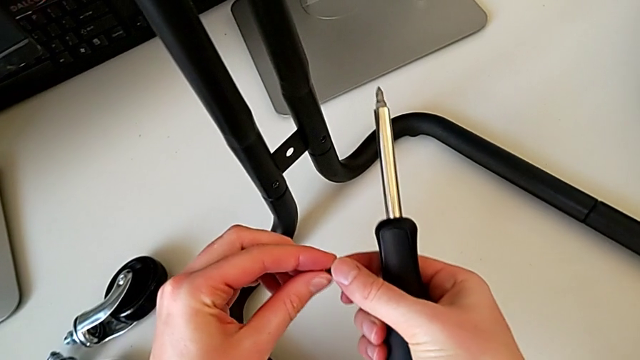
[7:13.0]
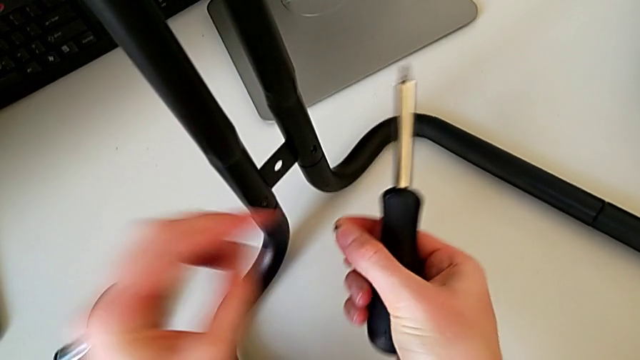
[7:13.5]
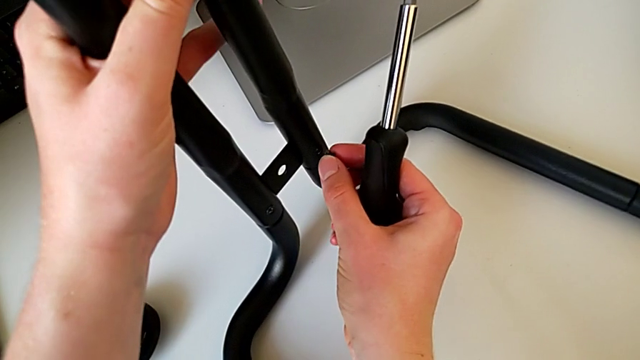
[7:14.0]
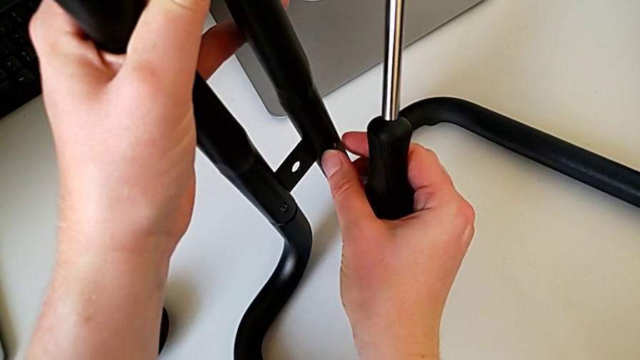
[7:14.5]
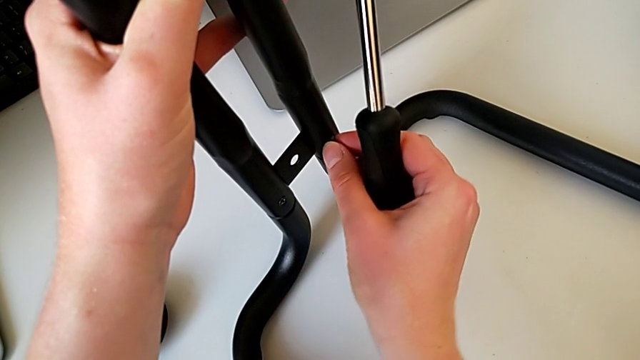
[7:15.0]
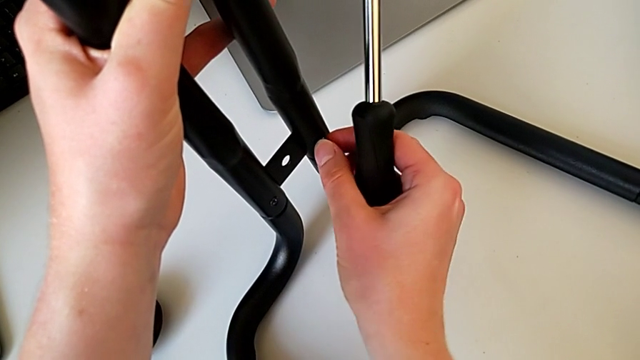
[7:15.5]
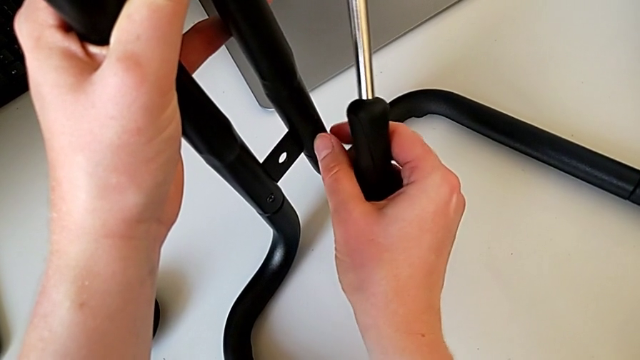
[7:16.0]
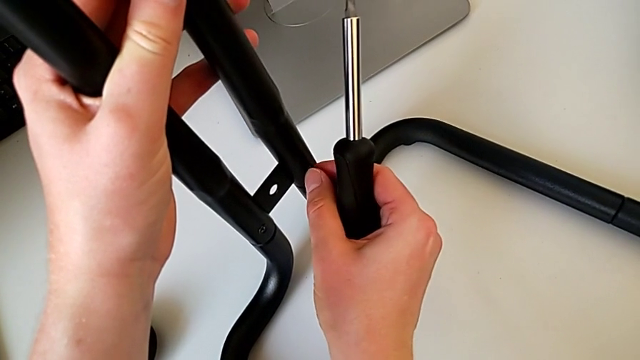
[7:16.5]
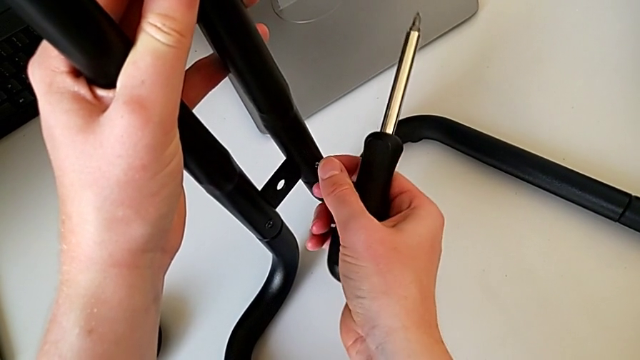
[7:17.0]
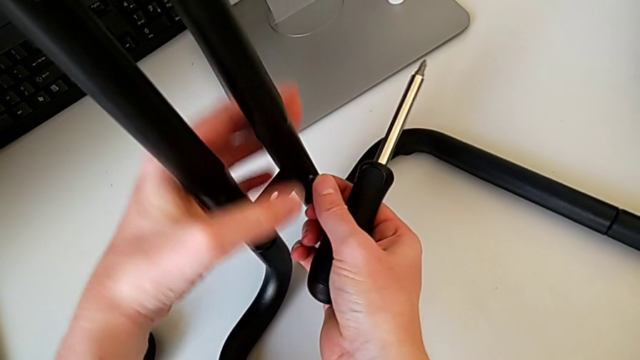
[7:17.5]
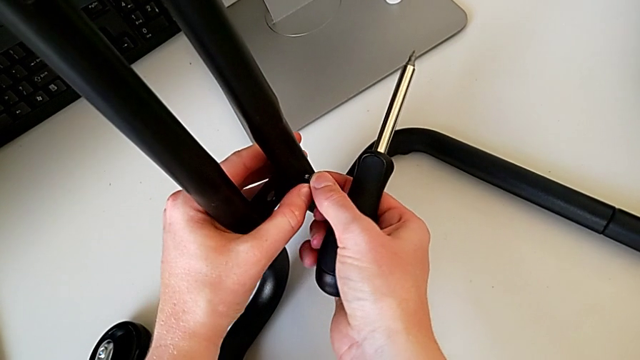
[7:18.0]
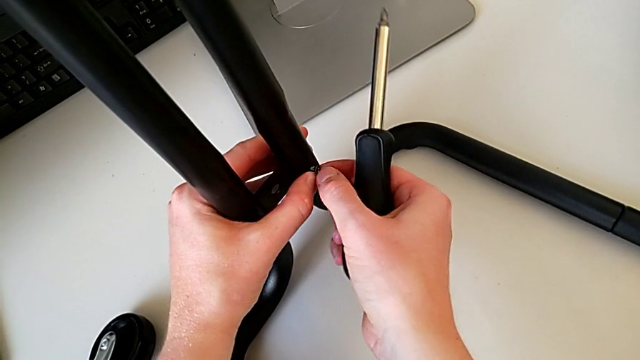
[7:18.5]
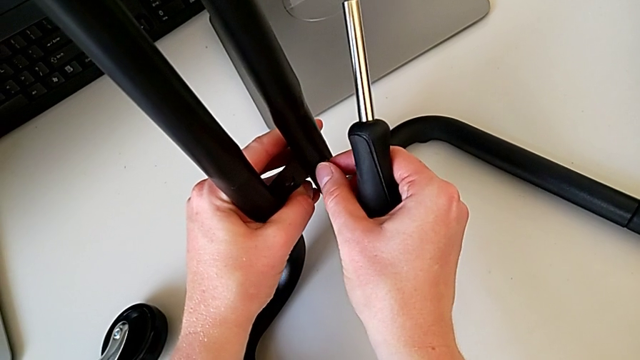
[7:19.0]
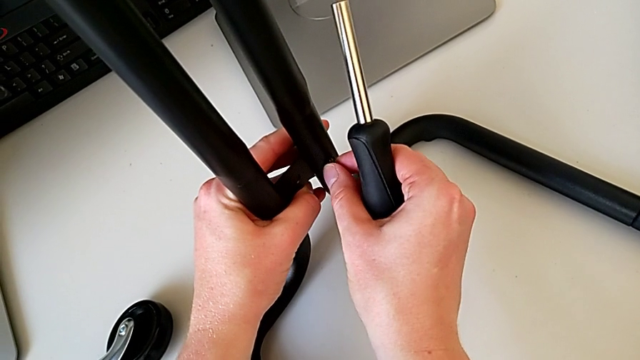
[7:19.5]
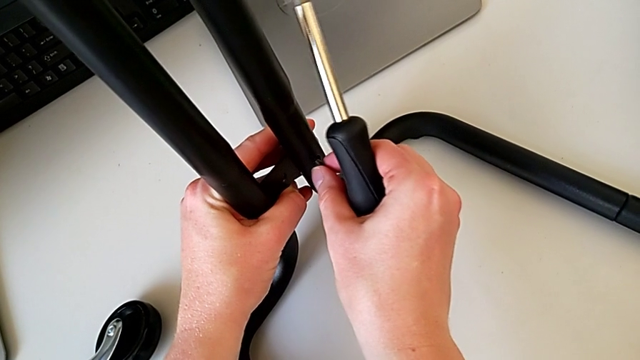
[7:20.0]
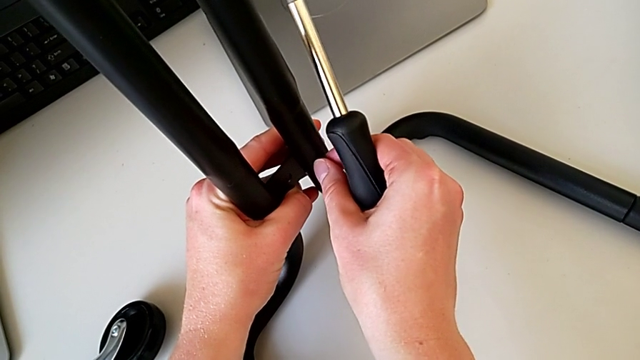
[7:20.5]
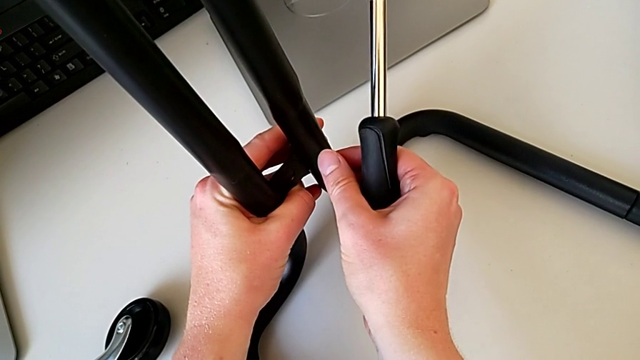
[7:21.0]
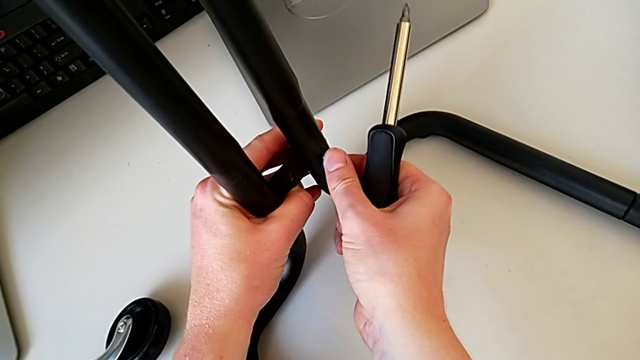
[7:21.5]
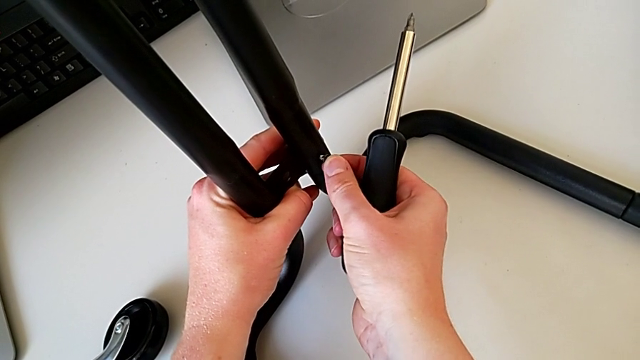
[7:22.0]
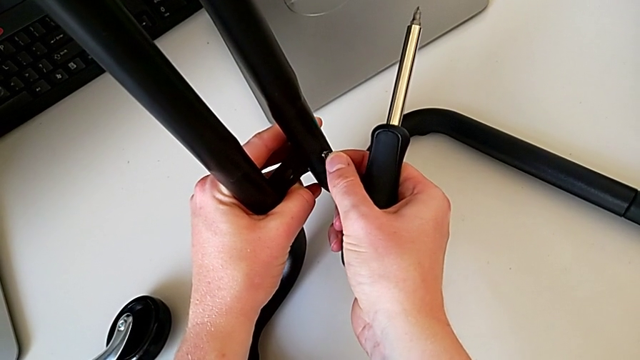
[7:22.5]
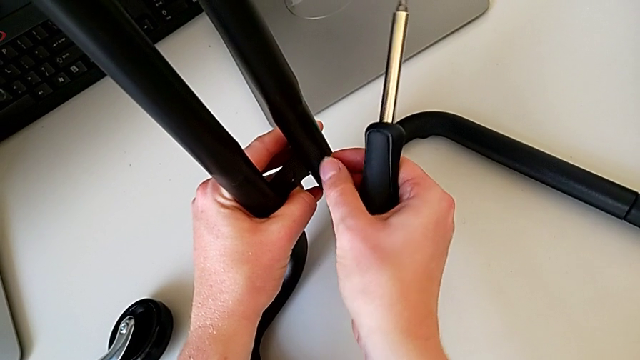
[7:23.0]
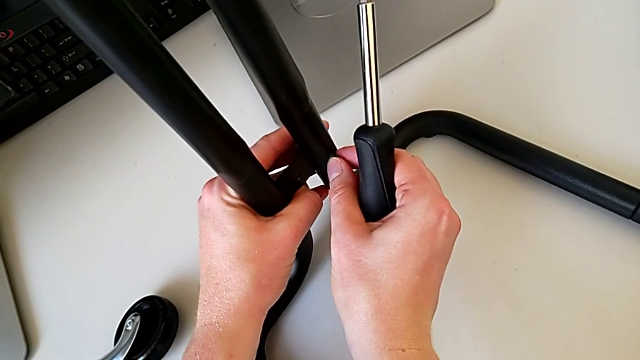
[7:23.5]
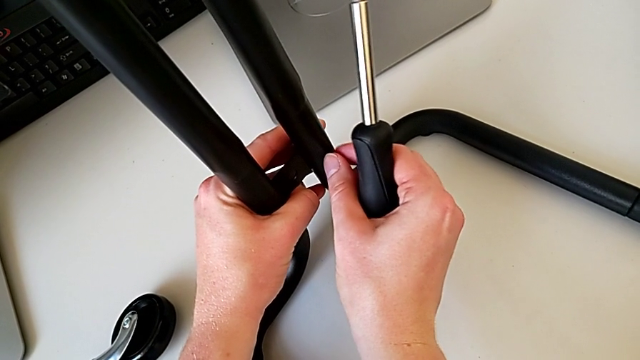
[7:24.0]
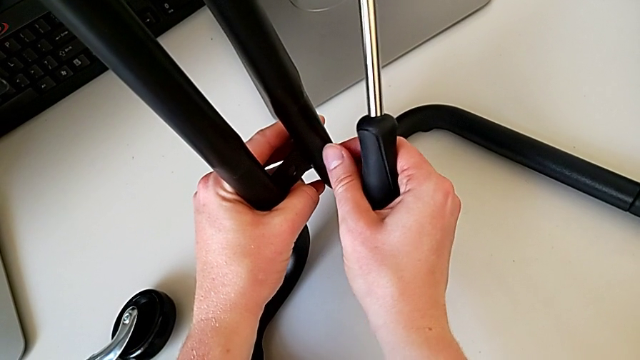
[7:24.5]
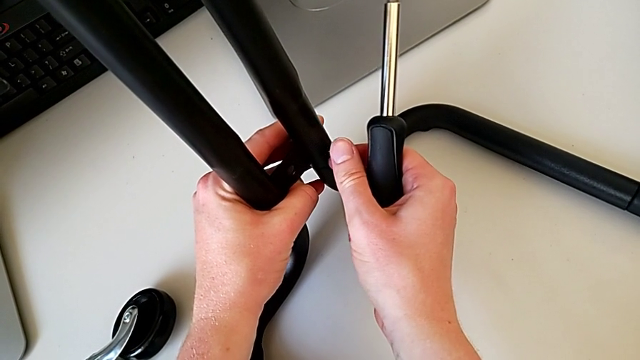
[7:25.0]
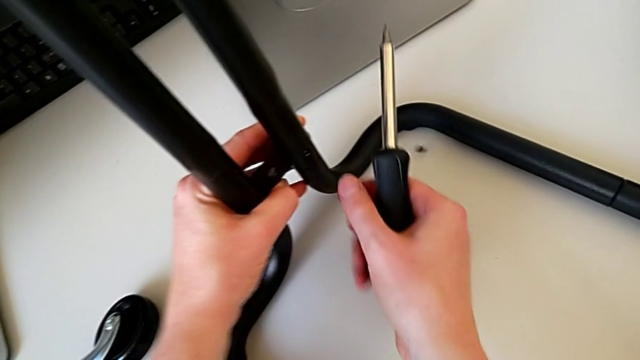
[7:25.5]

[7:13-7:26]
The camera wearer is assembling the bars on the left. They grab the screw, insert it and wrongly drop it.

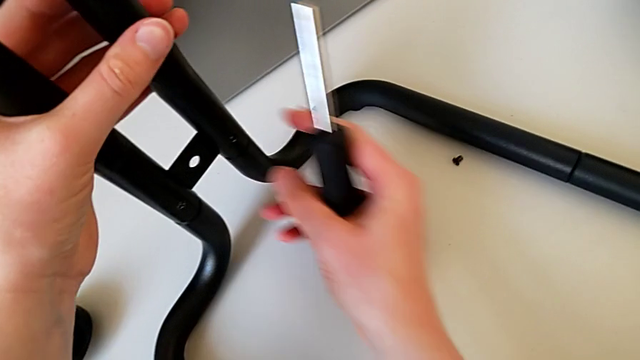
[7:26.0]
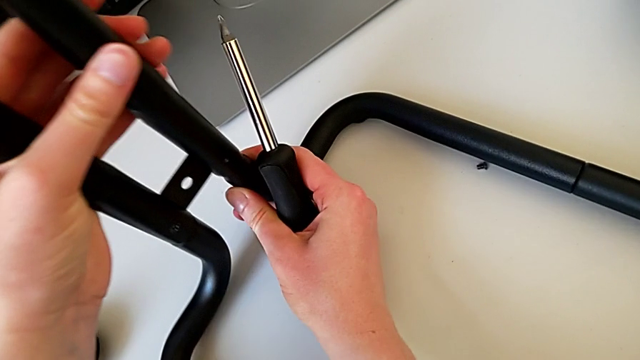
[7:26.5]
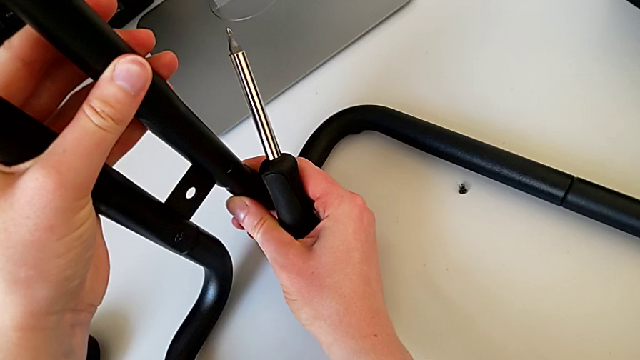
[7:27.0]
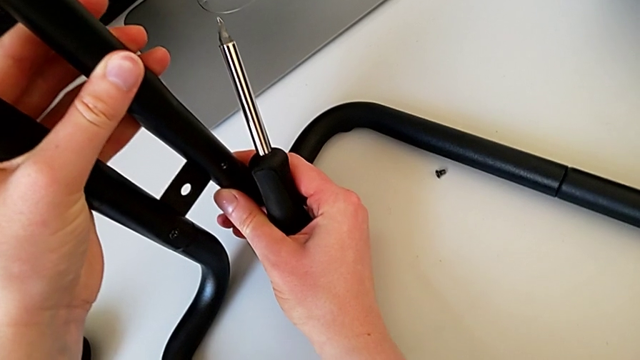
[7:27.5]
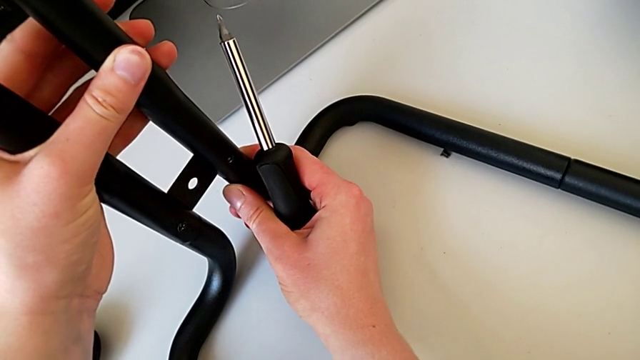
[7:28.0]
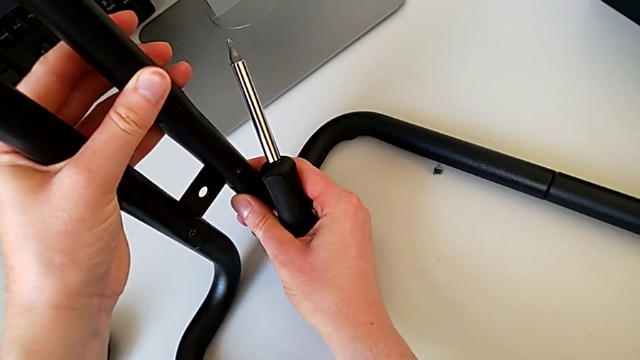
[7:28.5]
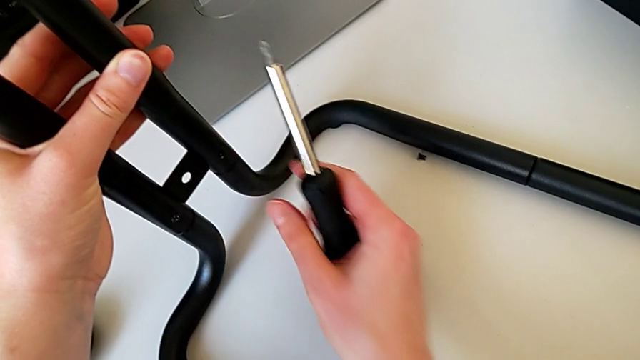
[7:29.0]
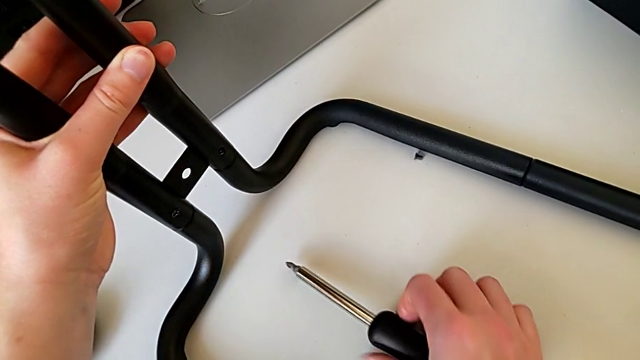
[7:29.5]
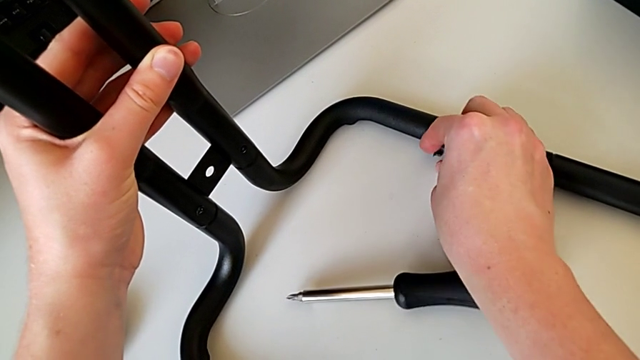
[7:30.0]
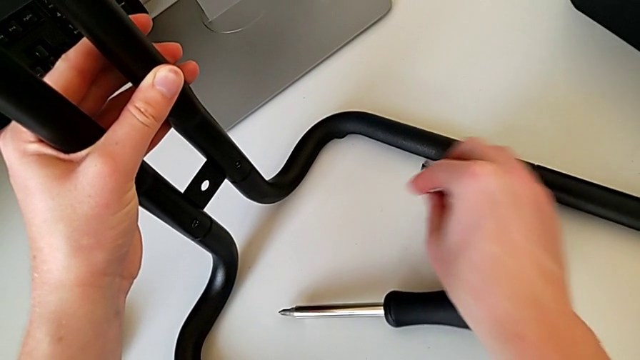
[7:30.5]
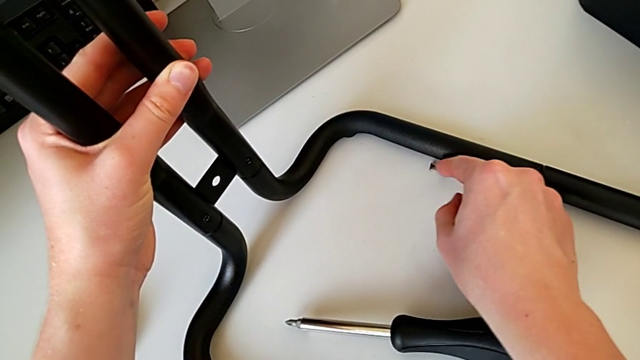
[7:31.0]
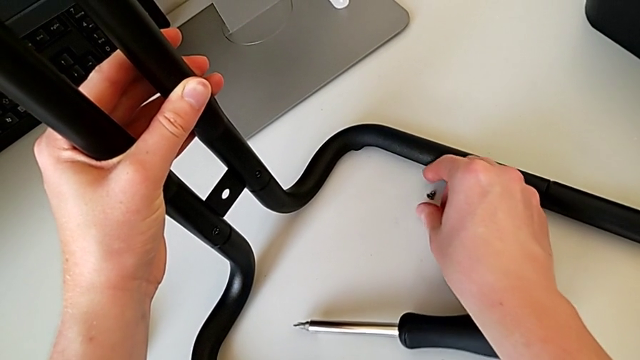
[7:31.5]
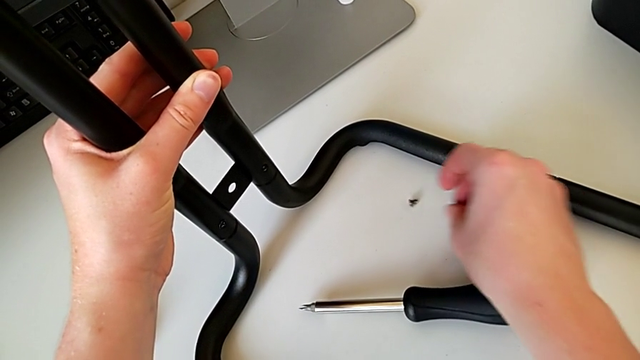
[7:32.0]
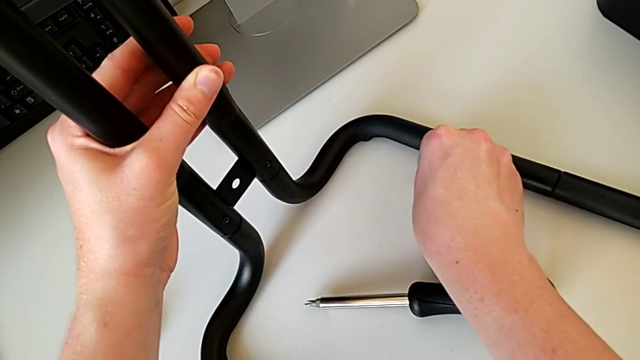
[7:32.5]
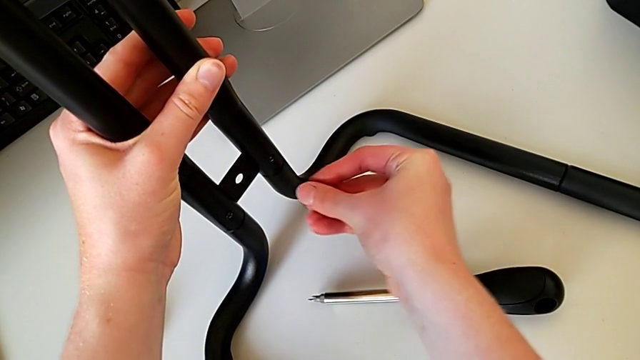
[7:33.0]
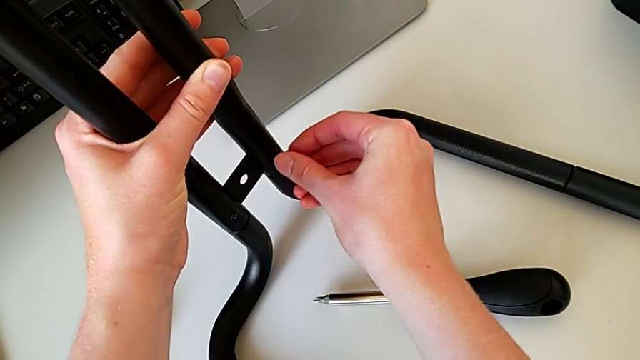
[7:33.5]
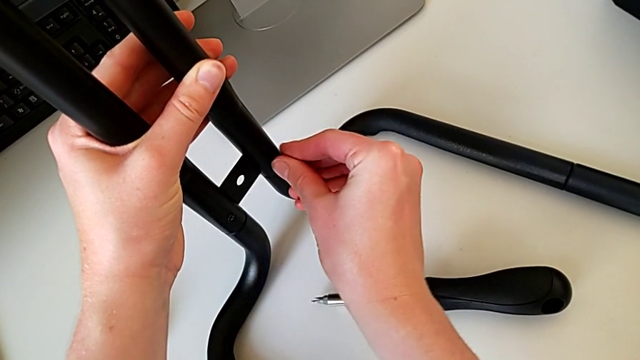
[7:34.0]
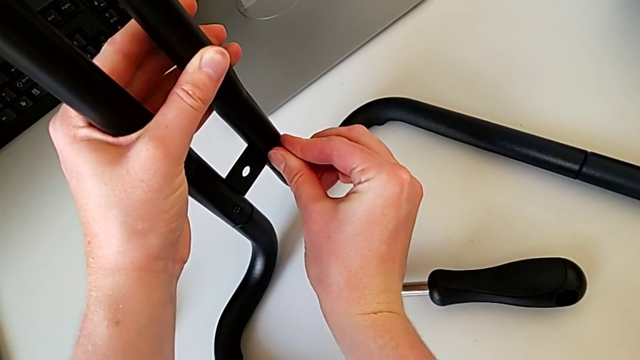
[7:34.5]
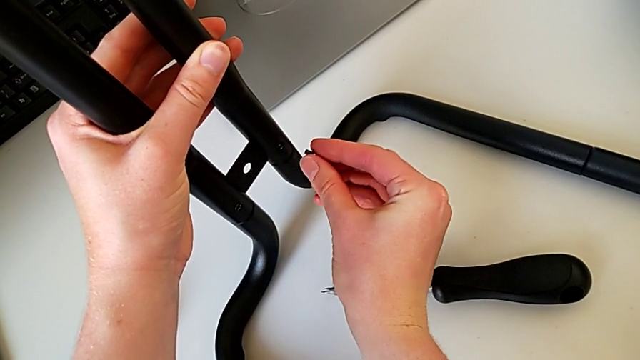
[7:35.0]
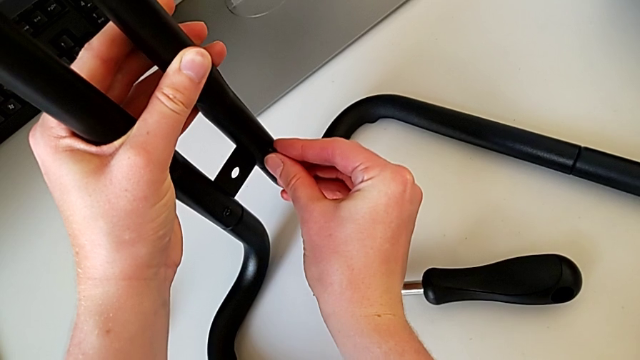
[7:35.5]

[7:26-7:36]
The camera wearer is assembling the bars on the left. They align the frame, place the screwdriver, grab the screw and begin to insert it.
